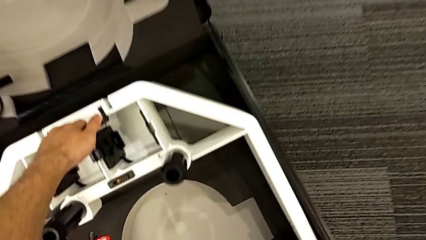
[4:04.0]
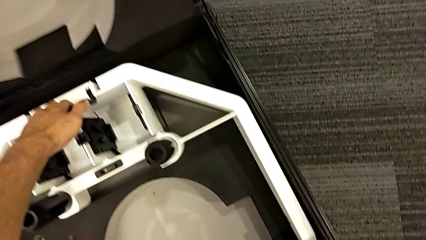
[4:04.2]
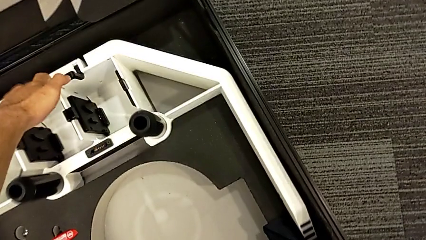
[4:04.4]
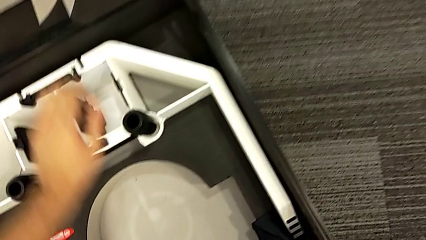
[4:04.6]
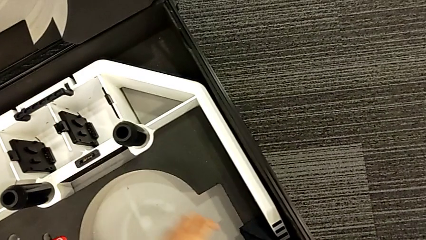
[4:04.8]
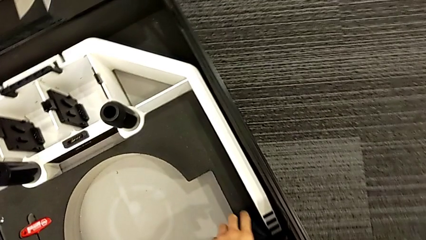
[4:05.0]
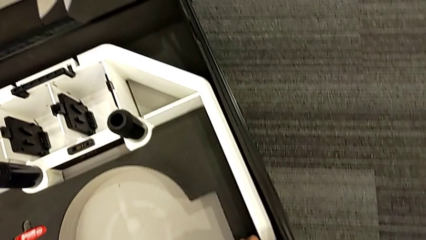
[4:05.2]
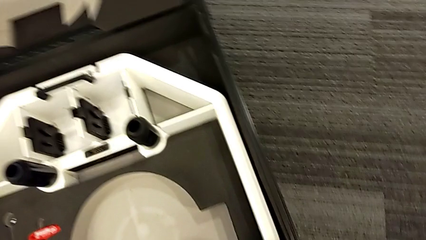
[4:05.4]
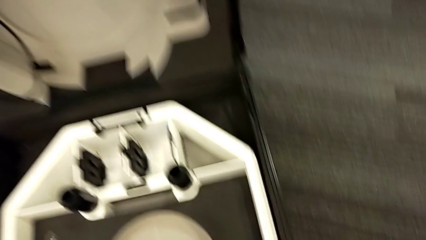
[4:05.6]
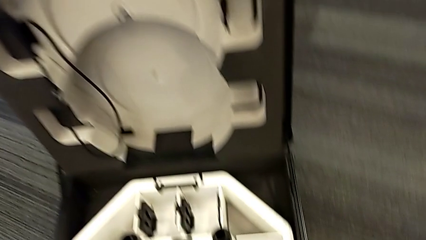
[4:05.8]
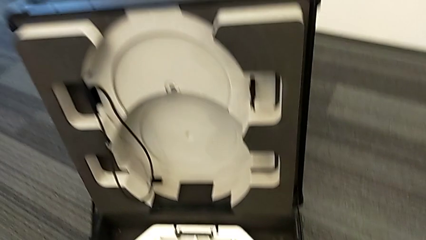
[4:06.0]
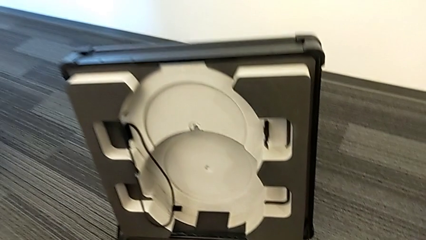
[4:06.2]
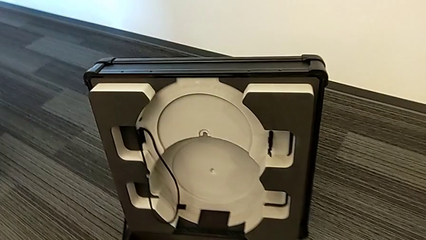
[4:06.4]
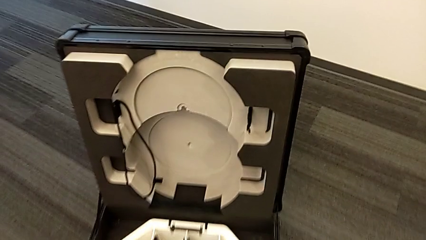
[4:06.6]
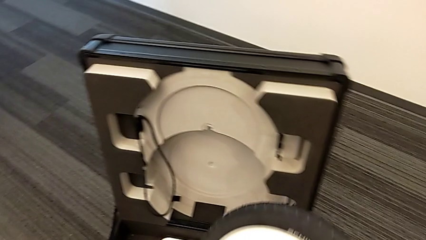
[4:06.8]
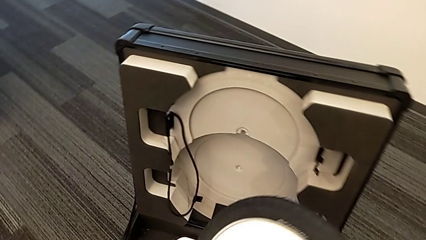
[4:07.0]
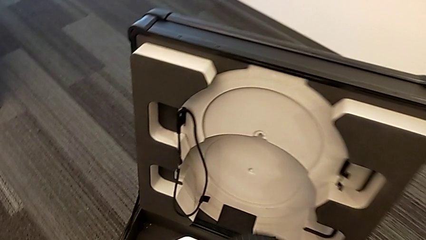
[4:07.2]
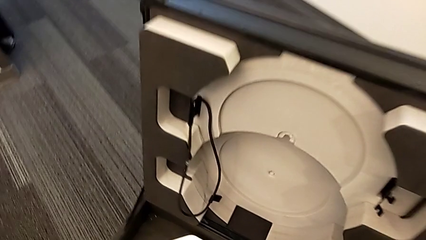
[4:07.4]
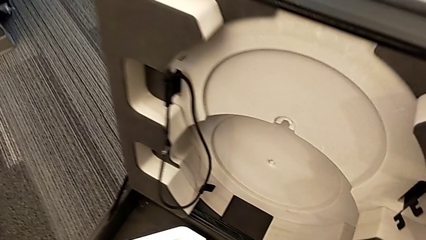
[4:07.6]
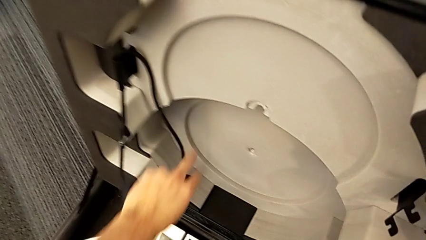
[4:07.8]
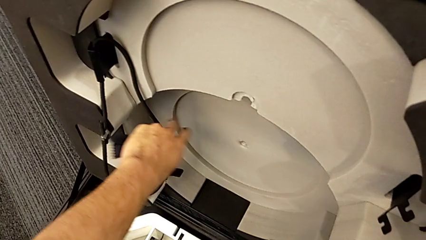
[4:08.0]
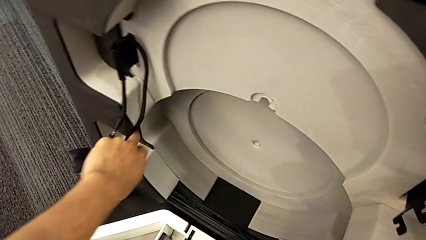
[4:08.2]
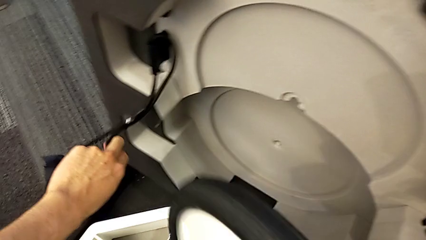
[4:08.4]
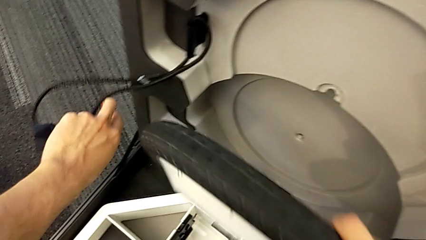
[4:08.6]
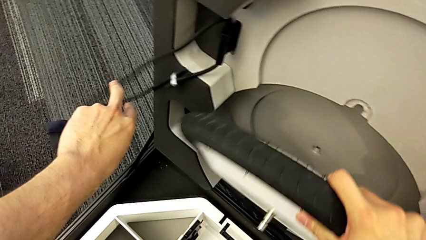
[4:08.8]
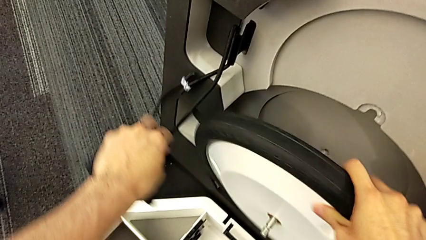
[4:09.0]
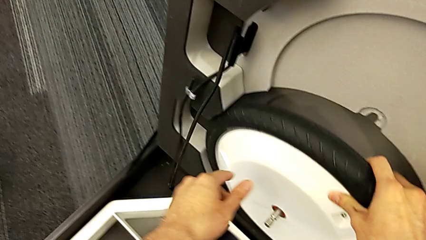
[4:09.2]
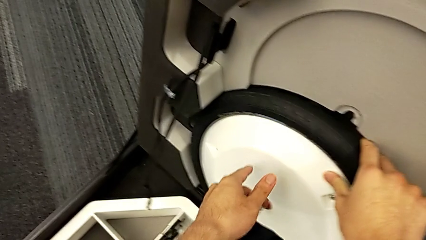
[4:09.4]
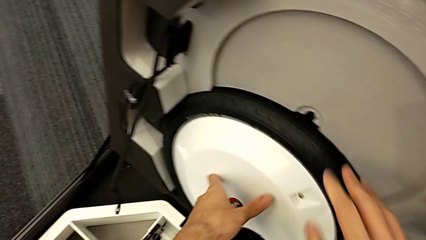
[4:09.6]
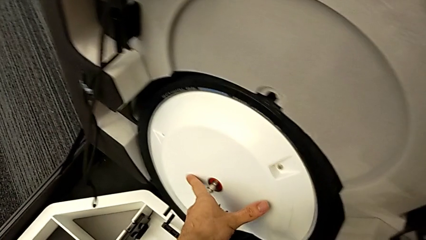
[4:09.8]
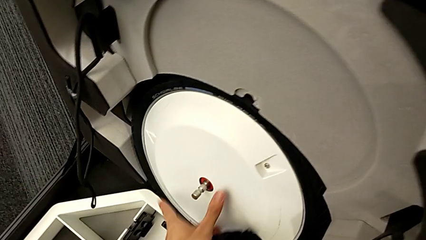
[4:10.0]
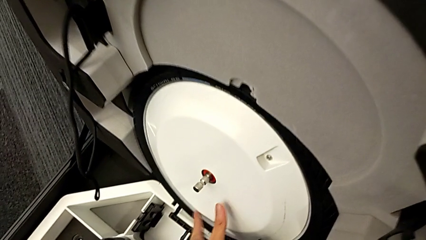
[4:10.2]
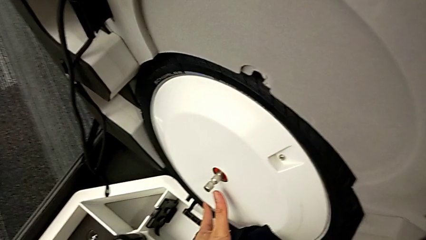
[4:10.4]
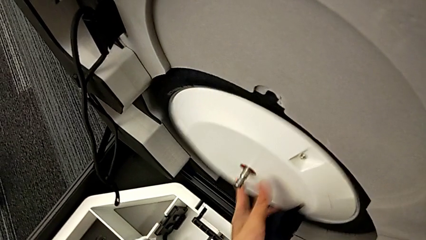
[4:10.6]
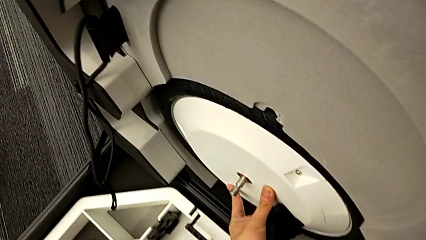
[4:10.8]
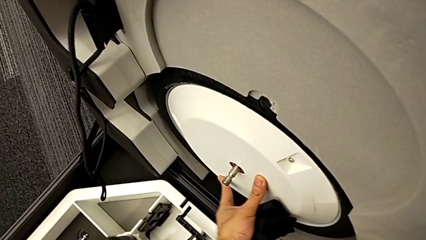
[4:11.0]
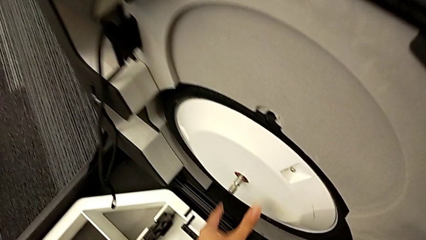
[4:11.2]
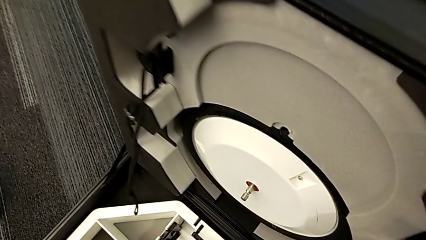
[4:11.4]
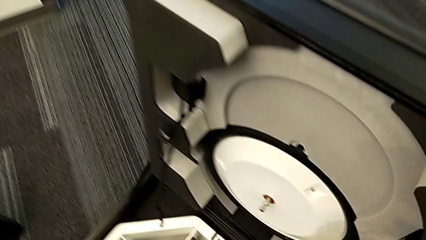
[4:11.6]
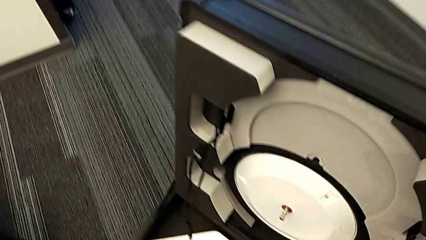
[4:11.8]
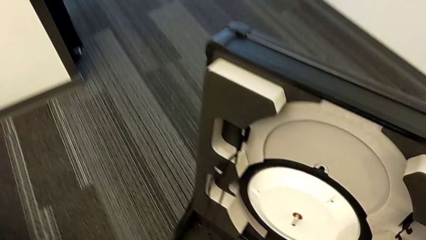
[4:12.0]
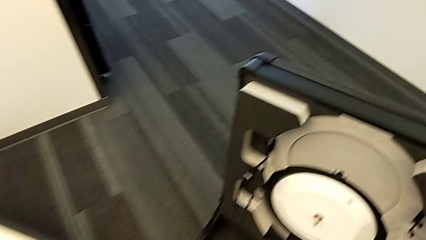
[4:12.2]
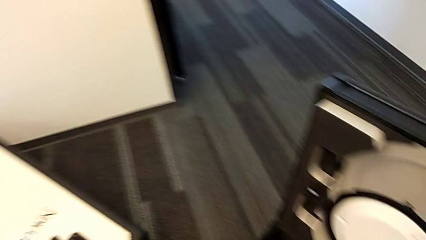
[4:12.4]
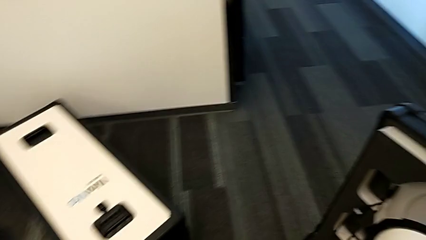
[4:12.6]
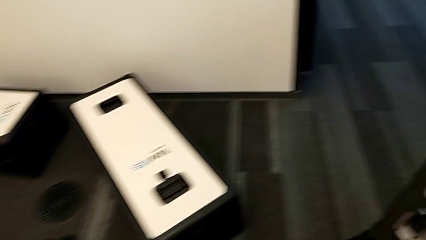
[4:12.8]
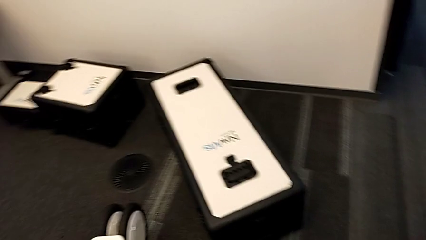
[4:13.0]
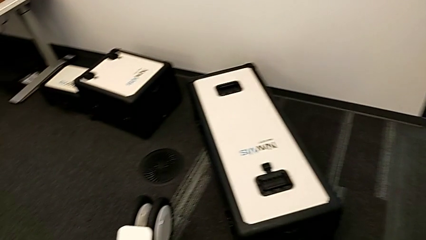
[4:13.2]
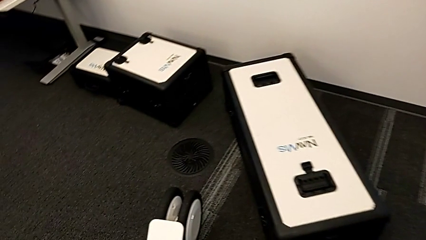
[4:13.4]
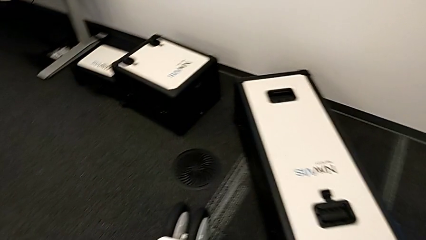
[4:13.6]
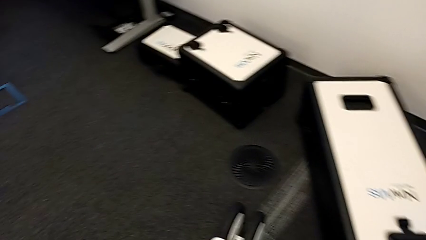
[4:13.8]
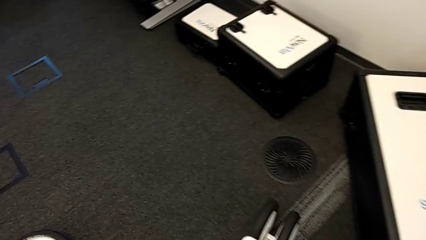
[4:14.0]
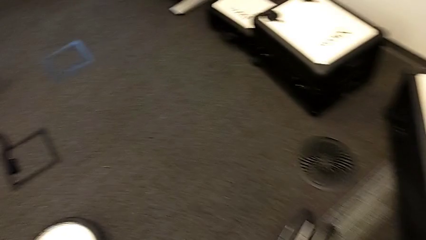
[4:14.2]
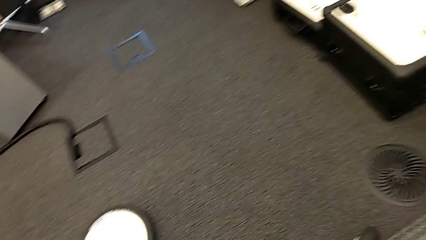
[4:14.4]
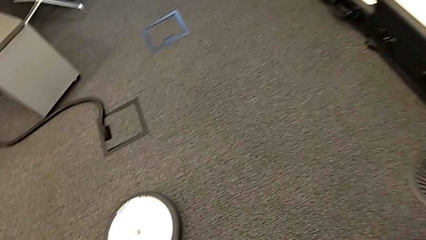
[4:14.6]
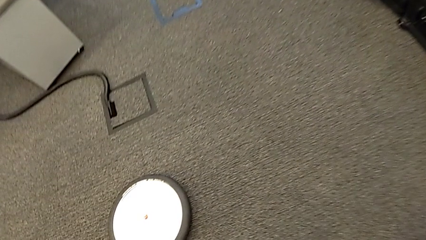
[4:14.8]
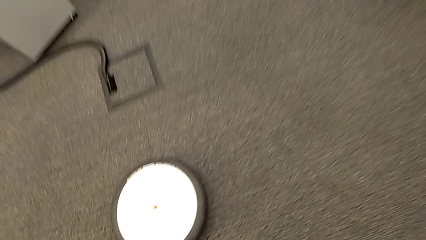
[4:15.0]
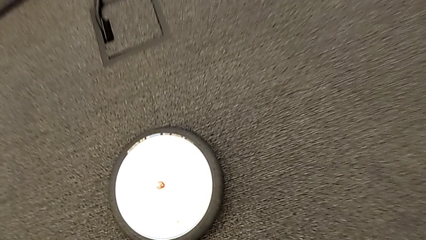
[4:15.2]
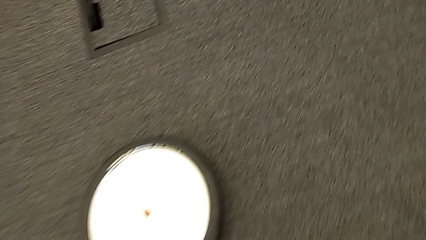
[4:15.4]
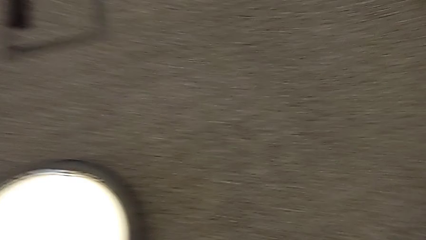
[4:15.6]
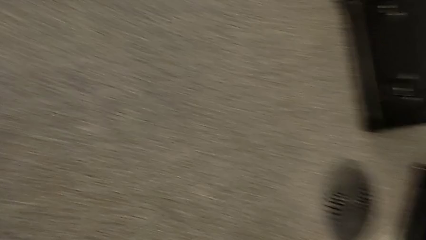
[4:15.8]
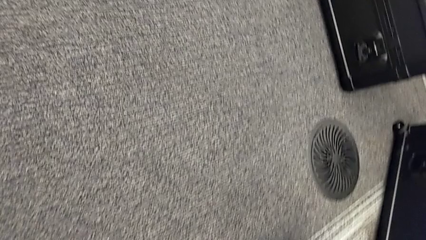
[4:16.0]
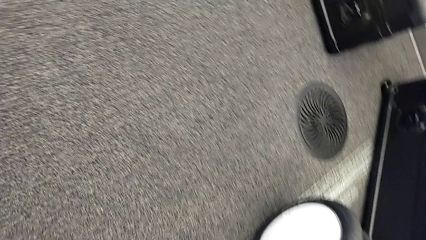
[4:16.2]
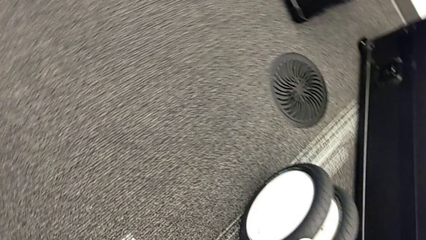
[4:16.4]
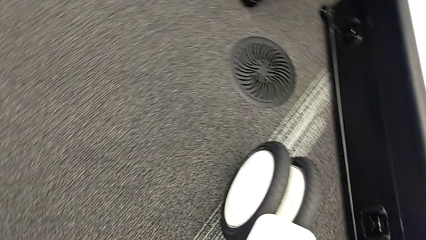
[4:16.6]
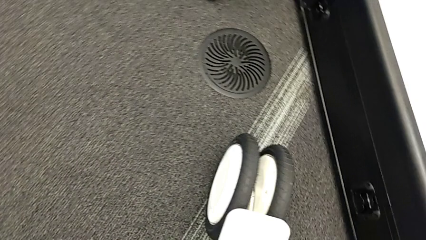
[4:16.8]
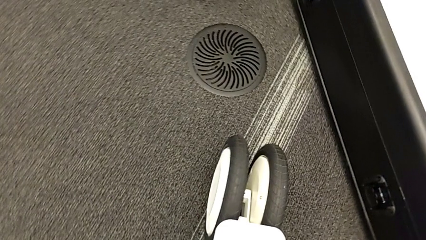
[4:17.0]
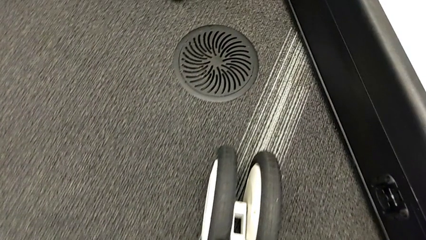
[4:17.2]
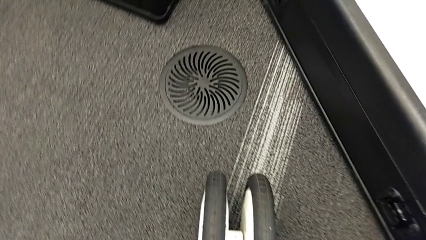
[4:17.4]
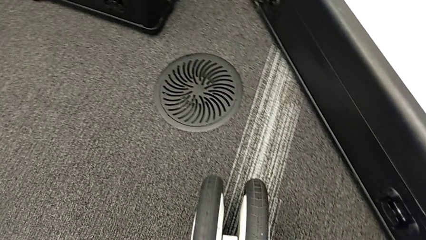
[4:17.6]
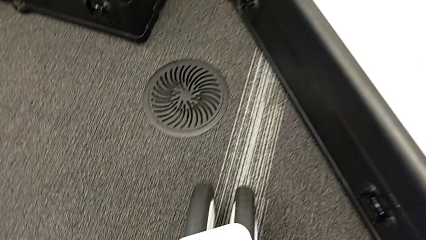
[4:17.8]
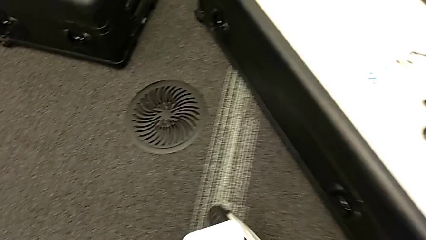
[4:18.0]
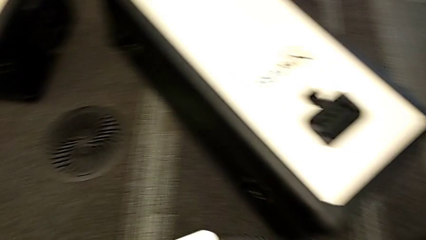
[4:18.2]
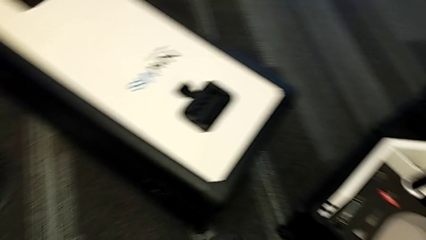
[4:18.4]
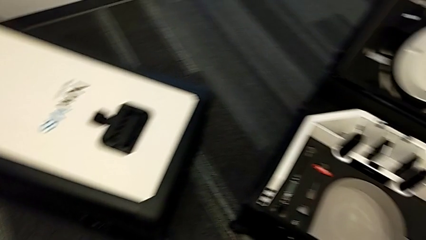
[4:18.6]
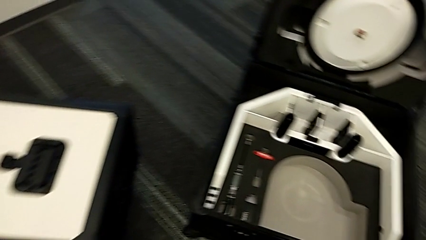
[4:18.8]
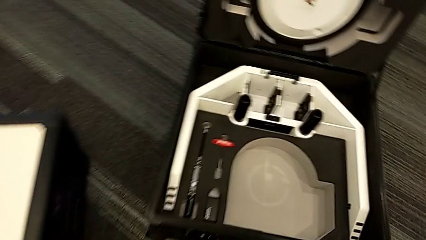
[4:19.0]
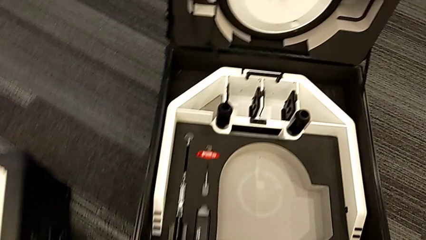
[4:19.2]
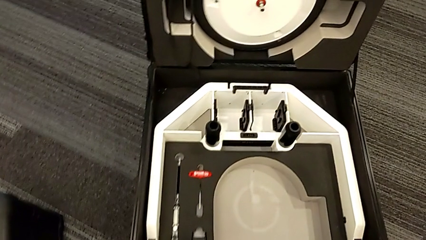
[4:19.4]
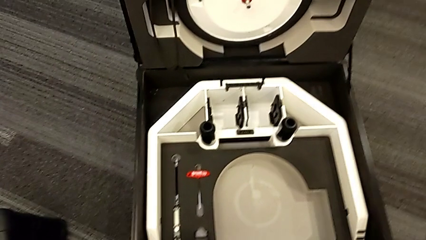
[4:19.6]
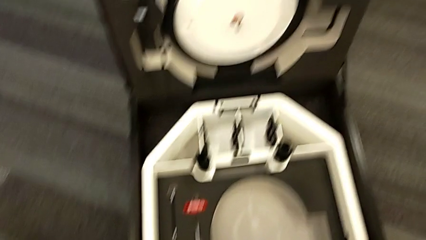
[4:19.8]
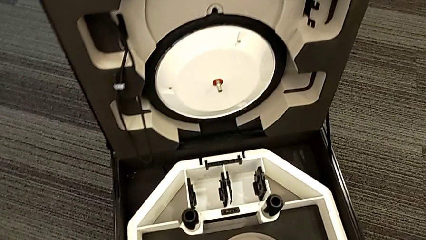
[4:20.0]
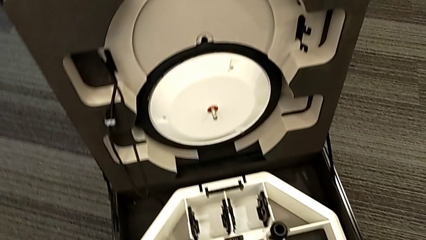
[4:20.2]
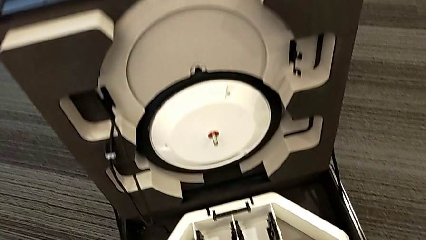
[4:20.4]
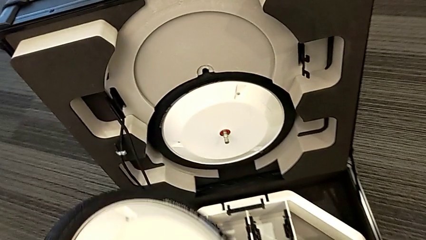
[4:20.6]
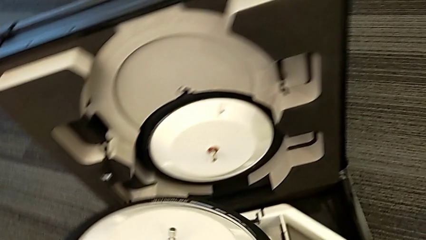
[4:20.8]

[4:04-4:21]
The camera wearer is placing the wheel unit and the wheels in the wheel box. They insert the first wheel, grab the second wheel and grab the third wheel.
